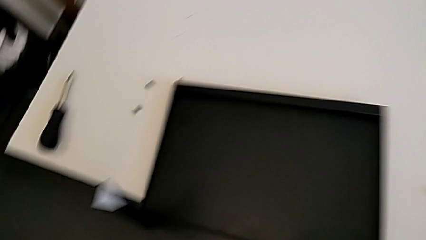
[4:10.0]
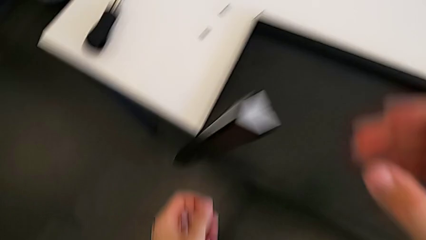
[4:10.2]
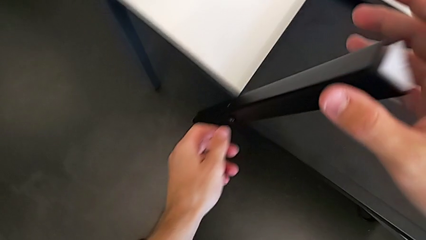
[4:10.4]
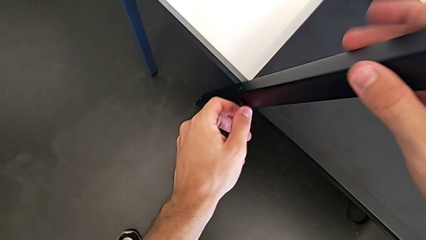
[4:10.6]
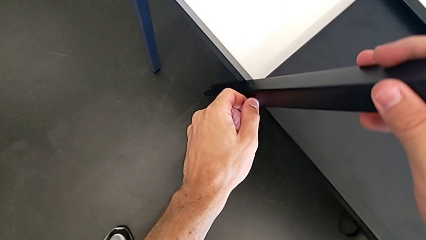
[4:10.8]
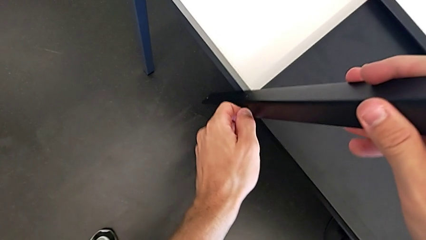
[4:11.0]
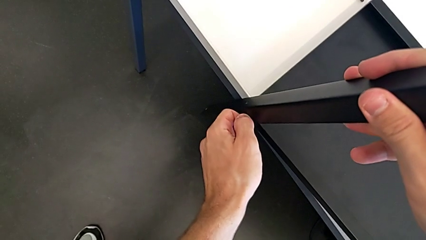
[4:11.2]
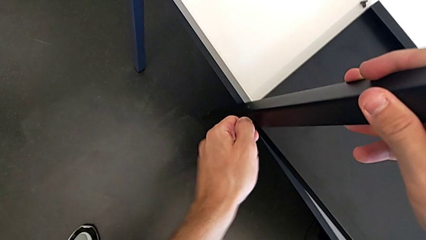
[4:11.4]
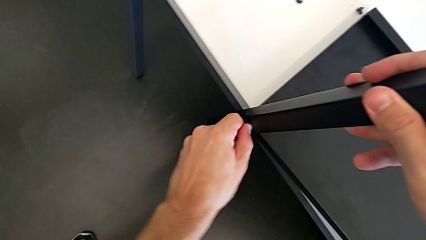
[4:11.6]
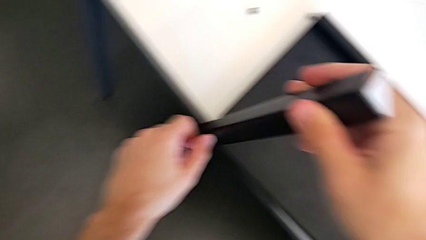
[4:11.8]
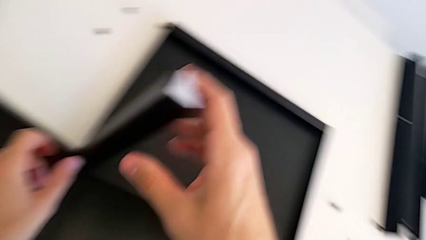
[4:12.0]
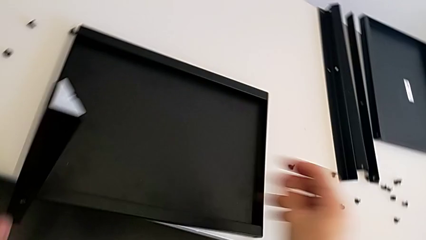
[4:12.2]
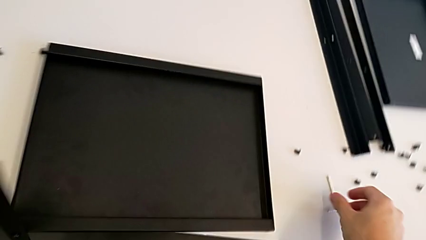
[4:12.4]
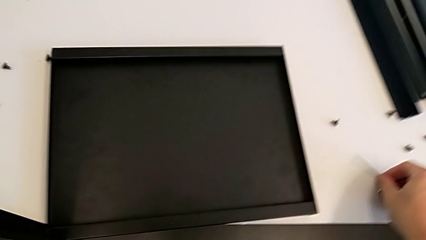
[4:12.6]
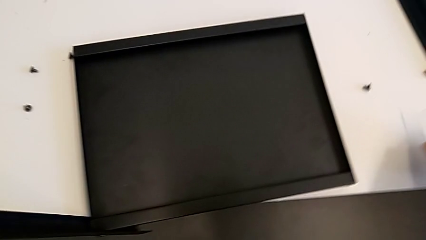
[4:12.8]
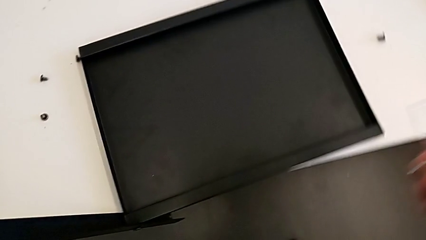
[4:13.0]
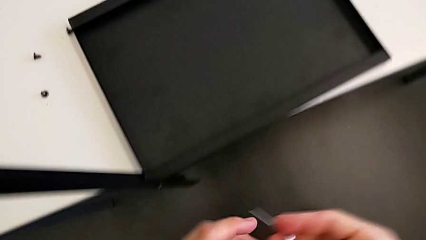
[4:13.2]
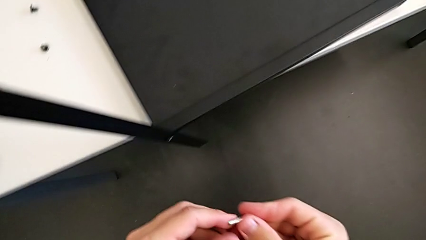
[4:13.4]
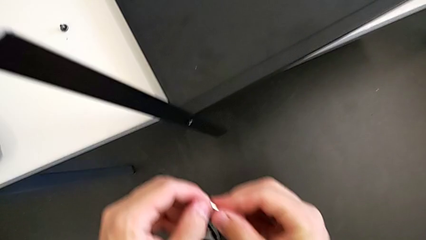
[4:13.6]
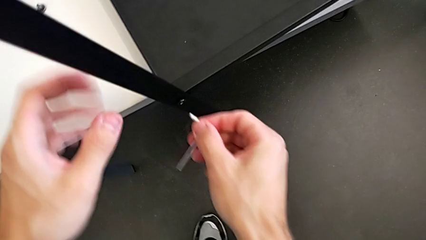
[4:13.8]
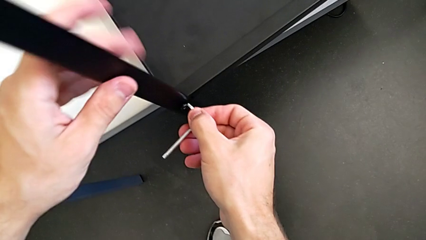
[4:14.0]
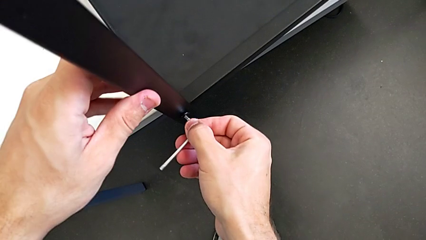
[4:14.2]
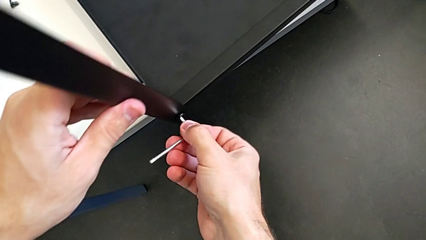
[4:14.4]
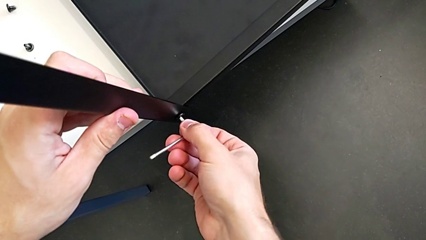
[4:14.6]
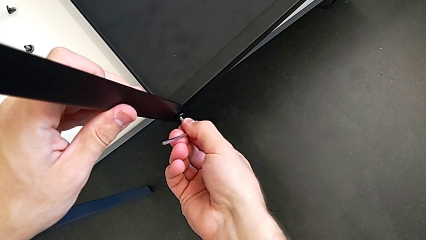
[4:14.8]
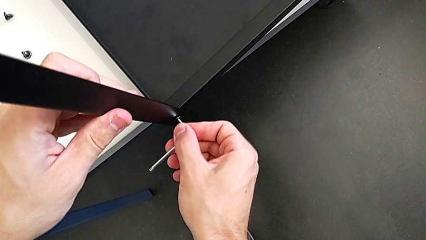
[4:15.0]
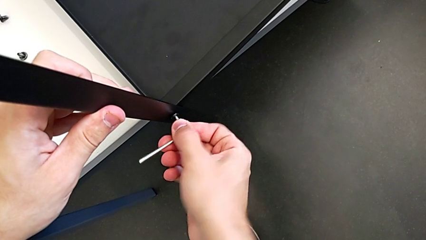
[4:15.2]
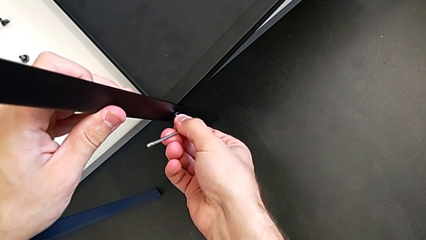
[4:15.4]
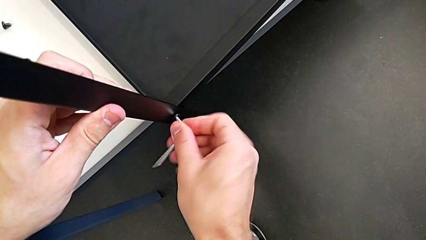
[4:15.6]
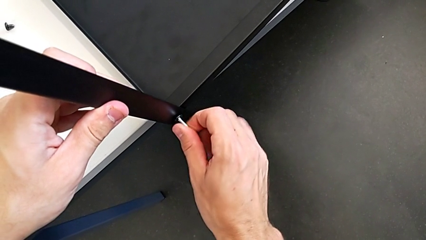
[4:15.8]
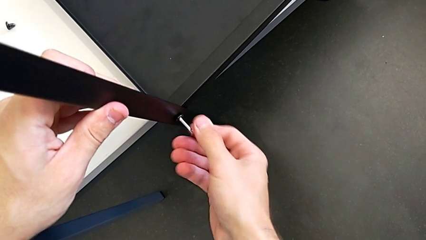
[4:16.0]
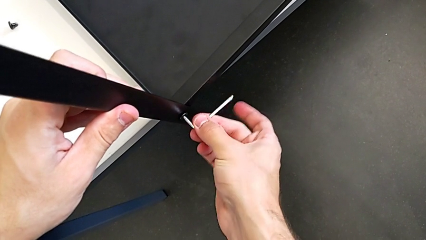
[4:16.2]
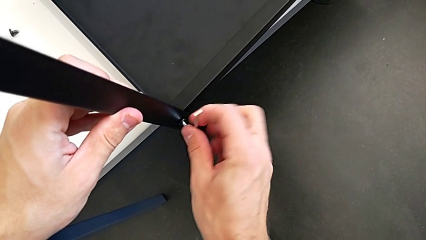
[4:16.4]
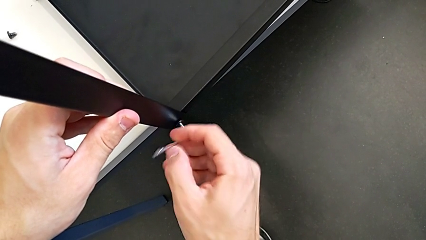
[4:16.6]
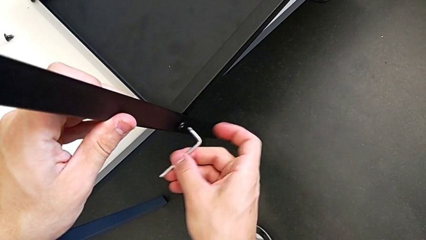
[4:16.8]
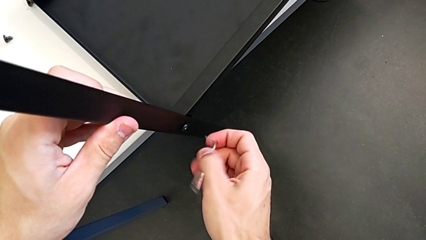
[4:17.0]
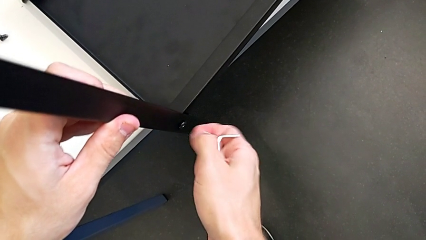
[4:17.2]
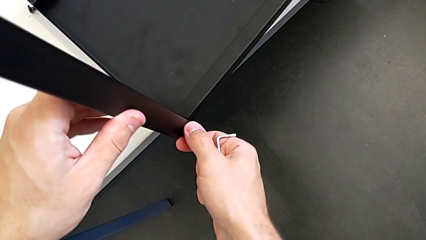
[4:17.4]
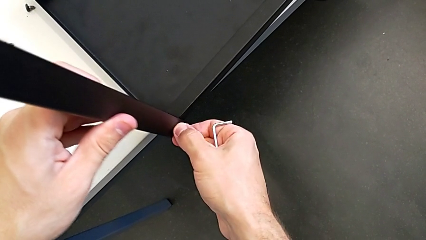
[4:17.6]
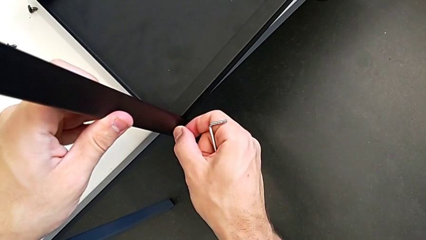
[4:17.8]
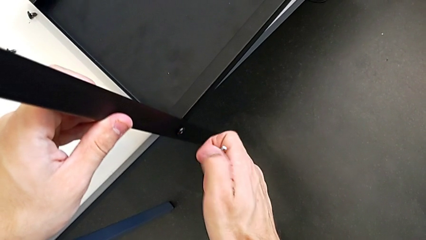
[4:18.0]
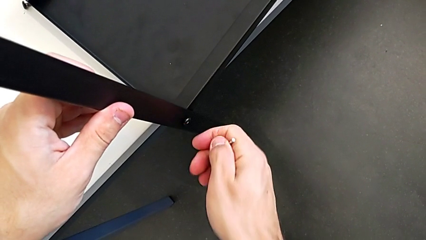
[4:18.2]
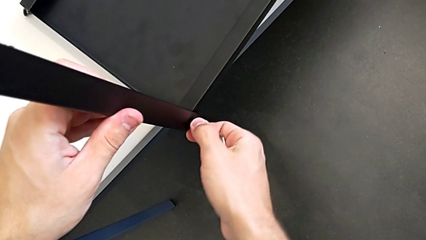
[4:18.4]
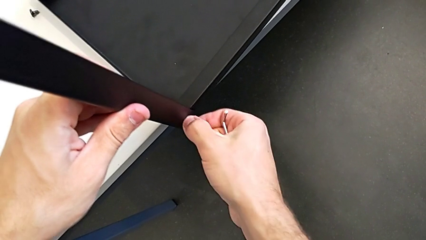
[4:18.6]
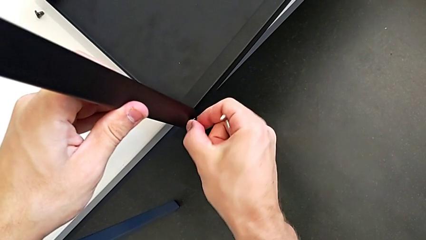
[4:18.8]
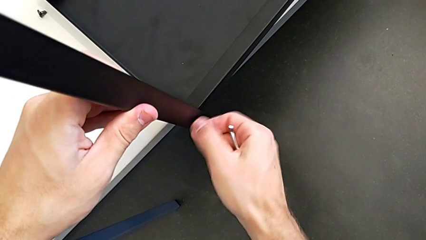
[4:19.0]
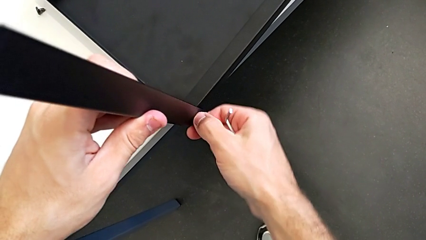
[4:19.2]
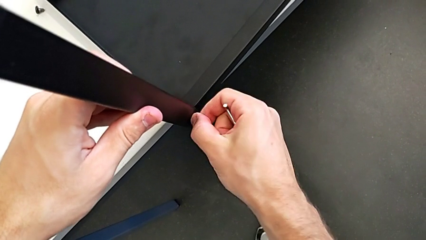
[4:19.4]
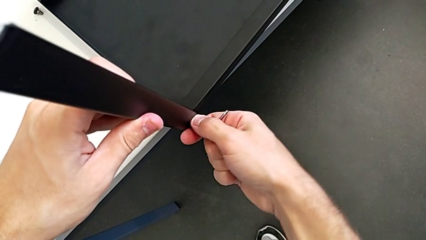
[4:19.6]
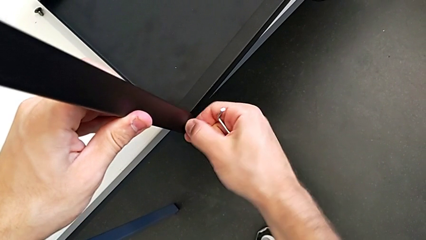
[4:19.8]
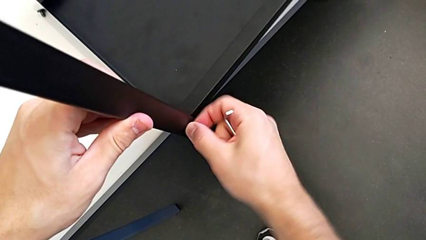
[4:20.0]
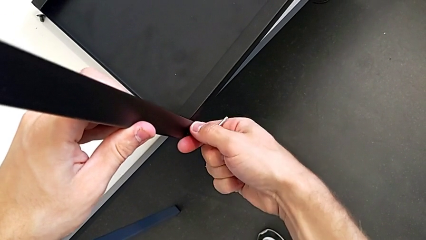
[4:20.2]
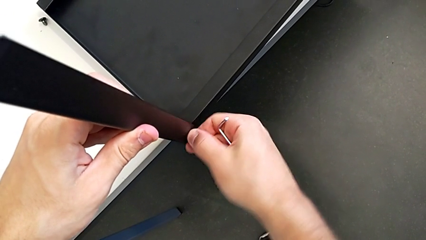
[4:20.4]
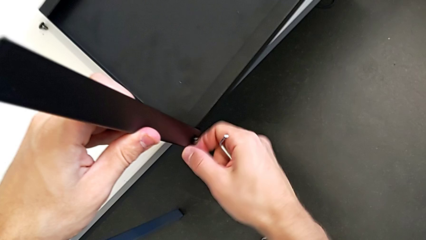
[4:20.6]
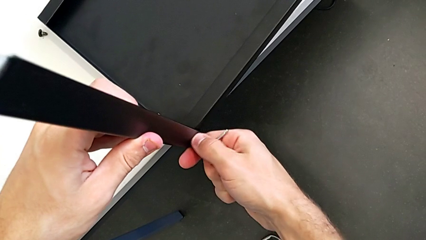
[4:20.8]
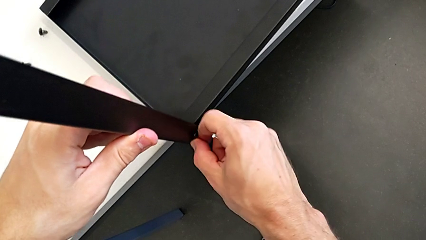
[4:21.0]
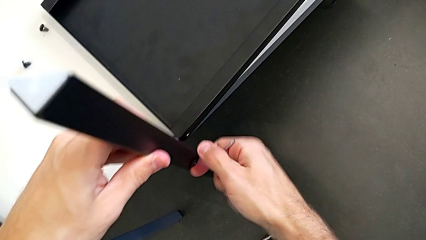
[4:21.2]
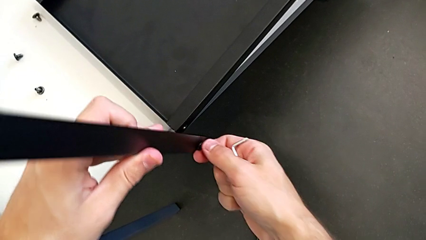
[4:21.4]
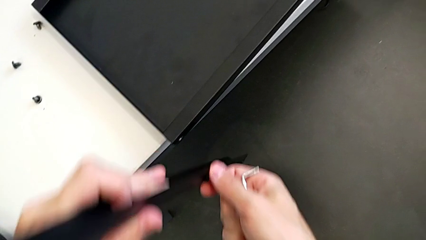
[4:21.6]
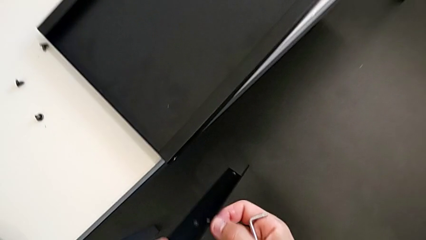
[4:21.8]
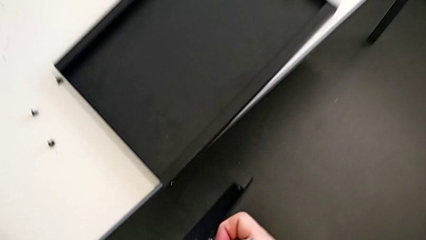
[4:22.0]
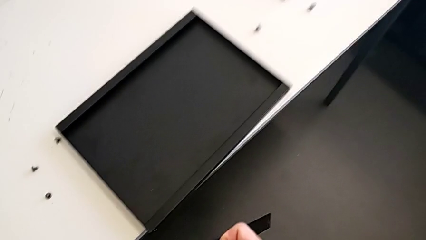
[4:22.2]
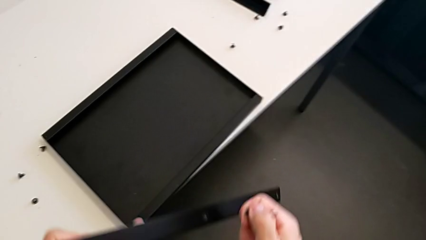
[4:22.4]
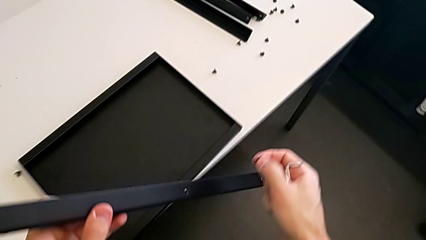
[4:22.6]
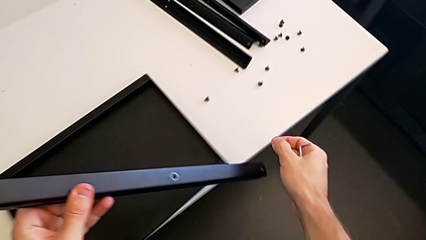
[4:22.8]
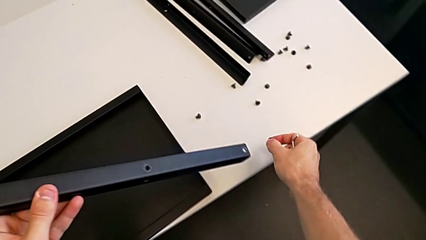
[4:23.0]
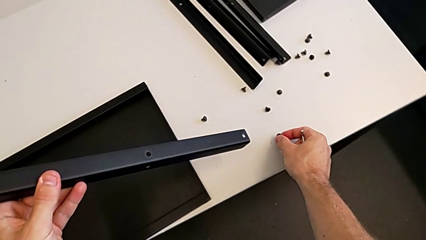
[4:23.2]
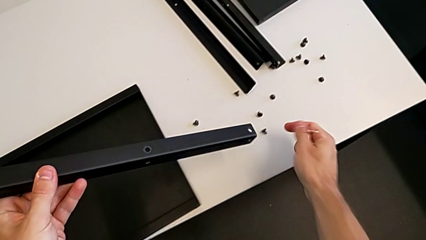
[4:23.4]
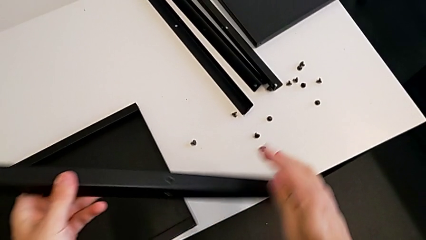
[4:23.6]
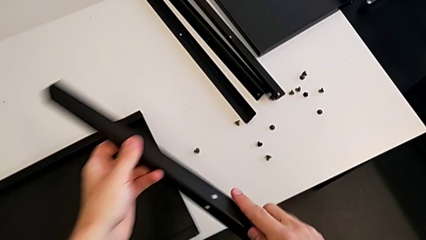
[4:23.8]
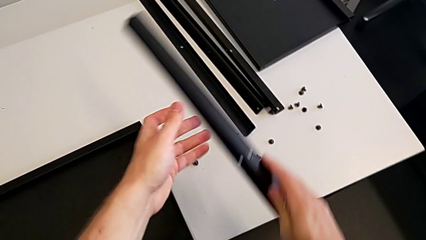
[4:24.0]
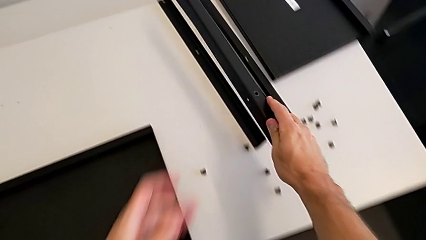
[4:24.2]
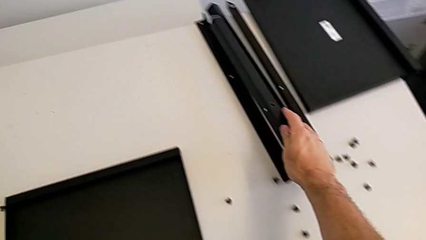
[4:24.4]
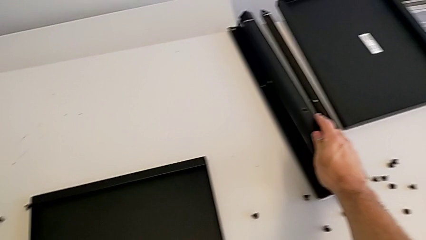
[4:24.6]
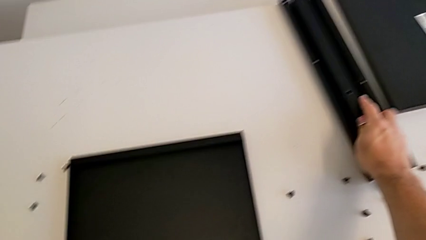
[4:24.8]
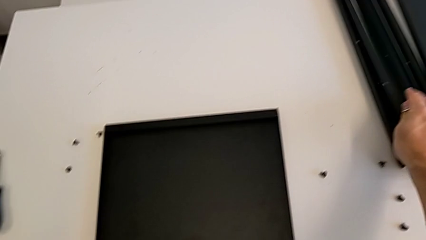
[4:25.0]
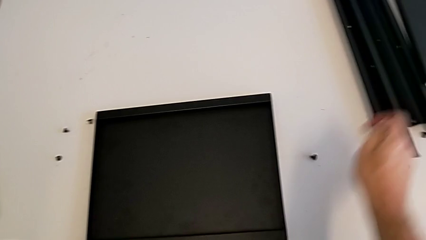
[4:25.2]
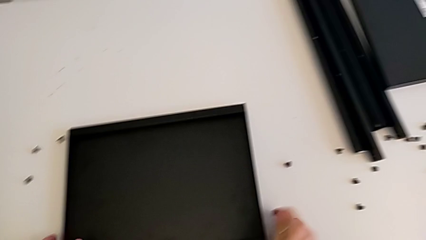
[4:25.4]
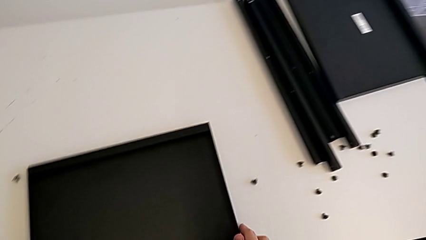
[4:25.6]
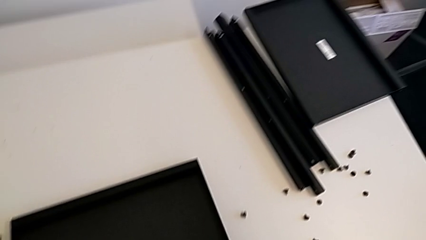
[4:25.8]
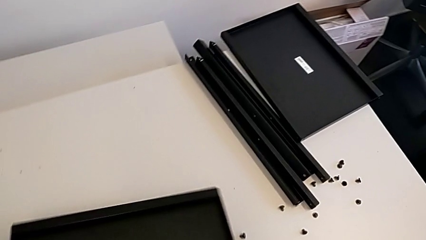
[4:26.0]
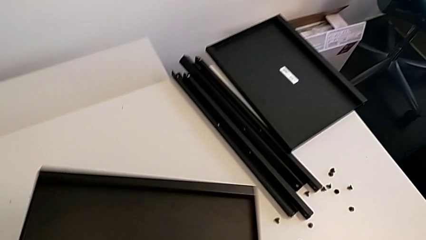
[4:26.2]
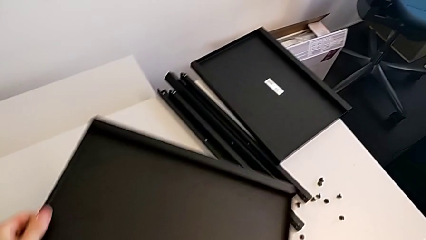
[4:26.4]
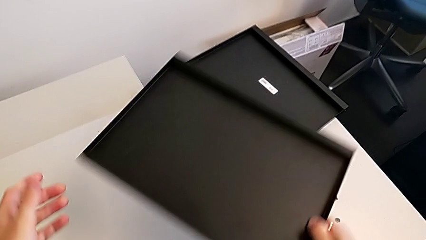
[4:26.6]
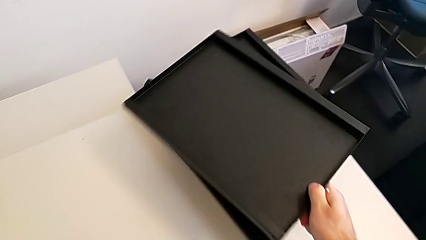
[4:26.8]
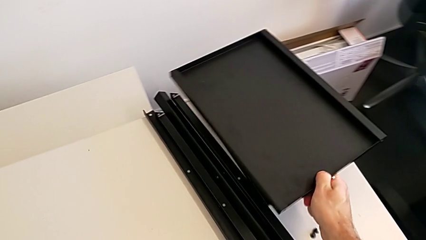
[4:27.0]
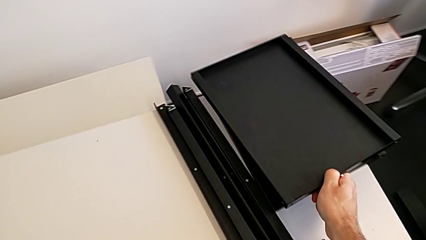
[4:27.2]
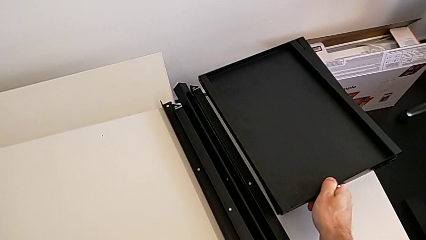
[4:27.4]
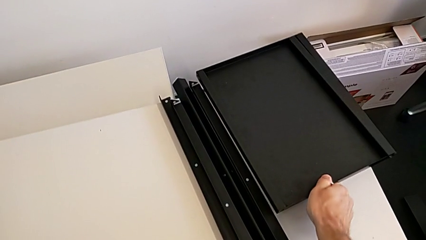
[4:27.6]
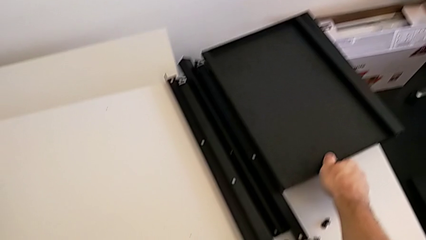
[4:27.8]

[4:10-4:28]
The camera wearer is disassembling the fourth leg. They unscrew the hex socket head, grab the Allen wrench, insert it, unscrew the hex socket head, withdraw the Allen wrench, unscrew the hex socket head, disassemble it, place it, place the leg, grab the tray and place it.
